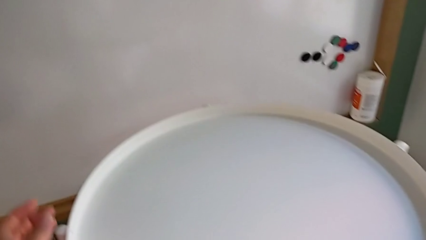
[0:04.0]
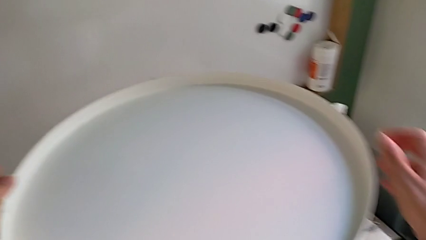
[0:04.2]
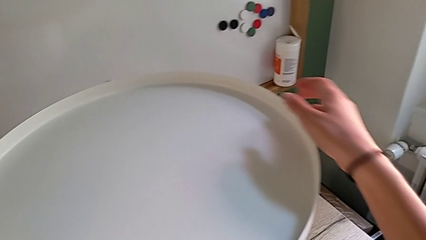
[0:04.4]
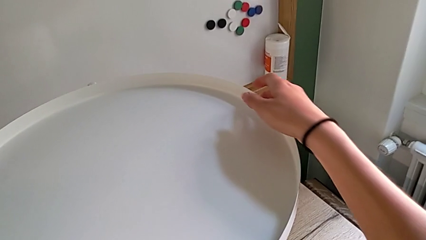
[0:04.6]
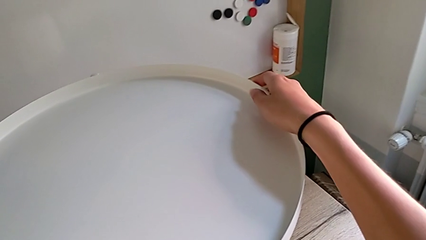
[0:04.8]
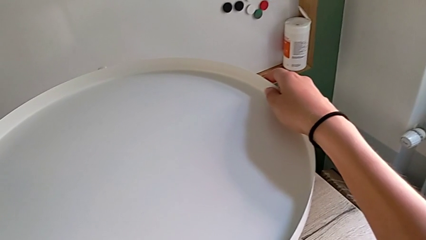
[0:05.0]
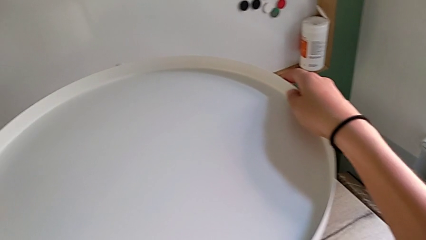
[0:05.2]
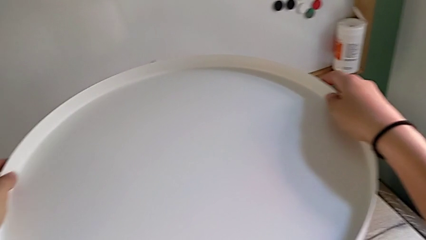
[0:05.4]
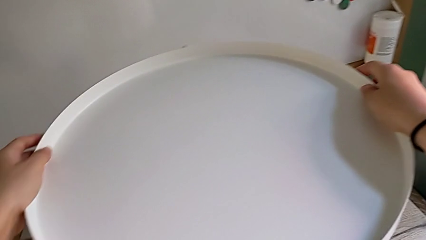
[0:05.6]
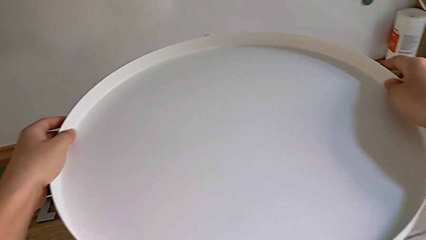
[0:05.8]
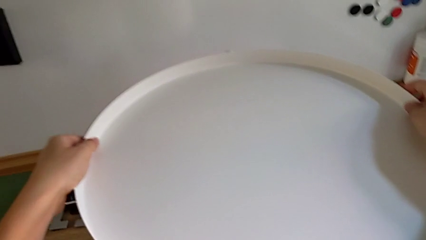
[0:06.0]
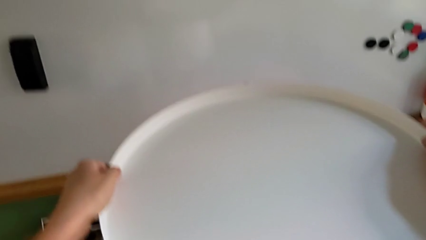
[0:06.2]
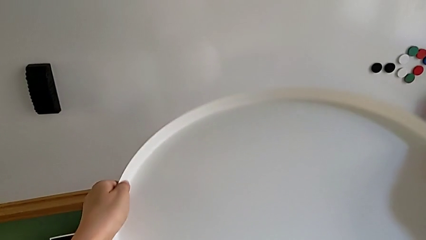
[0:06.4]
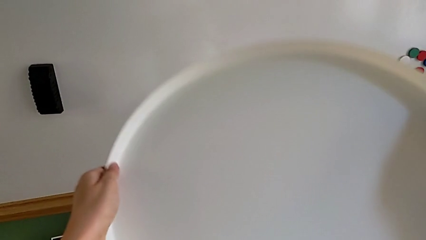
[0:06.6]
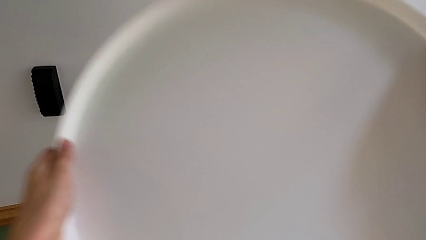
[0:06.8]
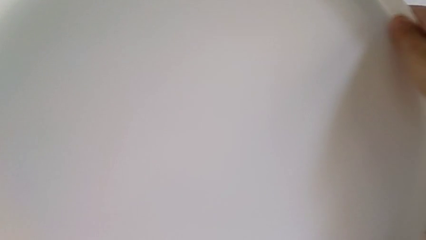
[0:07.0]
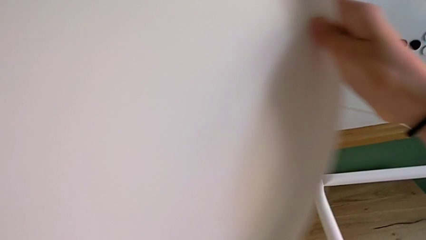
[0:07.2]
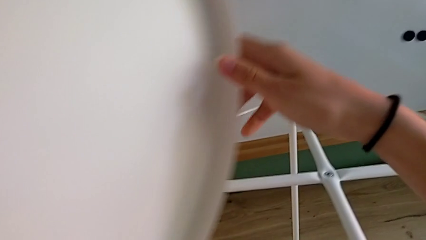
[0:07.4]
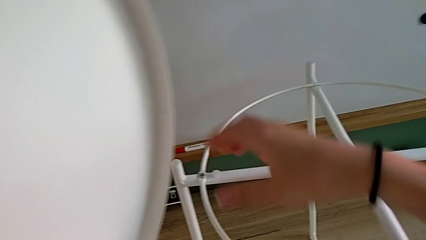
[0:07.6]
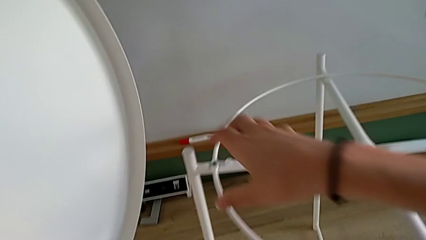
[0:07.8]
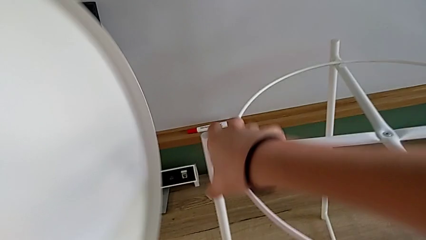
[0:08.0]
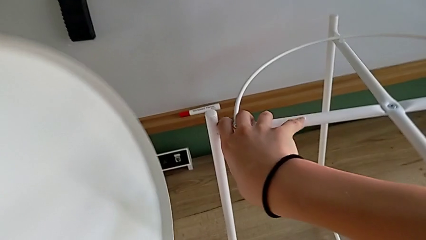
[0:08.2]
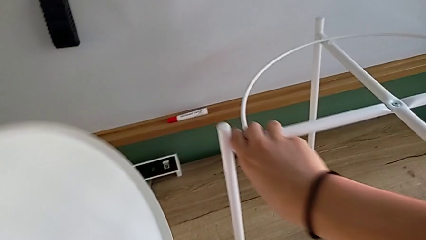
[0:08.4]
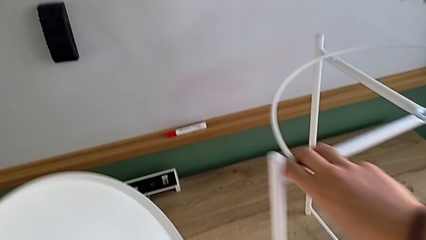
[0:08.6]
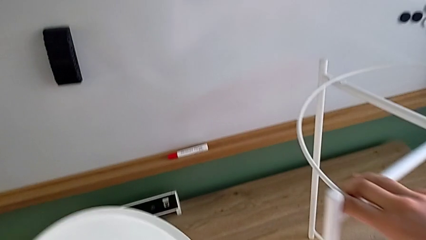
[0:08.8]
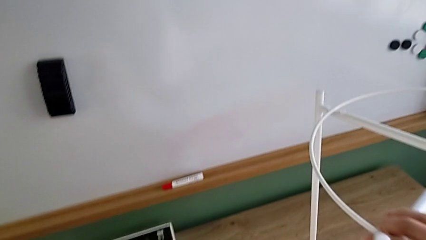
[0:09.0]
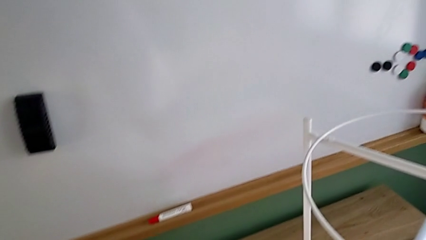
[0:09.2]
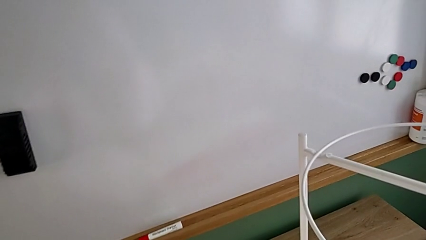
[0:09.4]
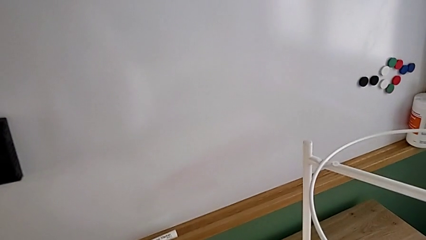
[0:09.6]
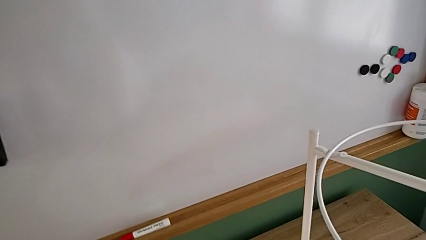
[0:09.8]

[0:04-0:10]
The camera wearer disassembles the tray. They approach the tray table, grab the top tray, disassemble it, grab it with the left hand, grab the leg with the right hand, place the top tray with the left hand and slide the tray table with the right hand.

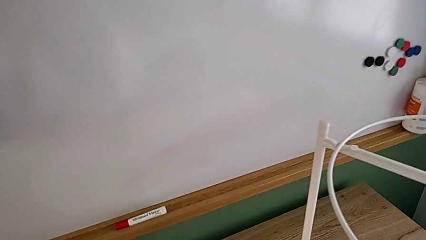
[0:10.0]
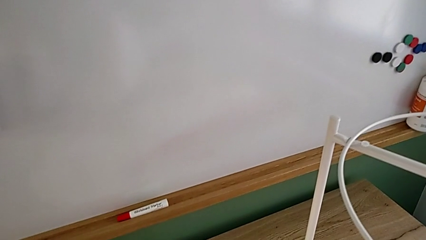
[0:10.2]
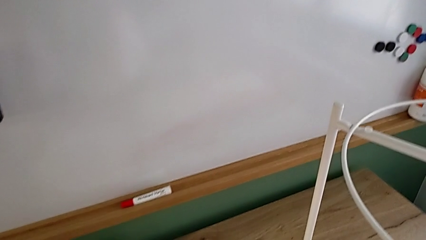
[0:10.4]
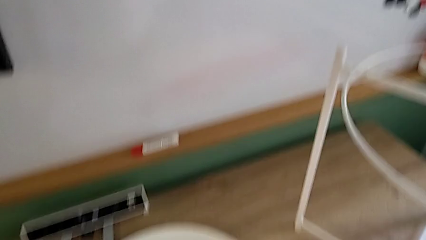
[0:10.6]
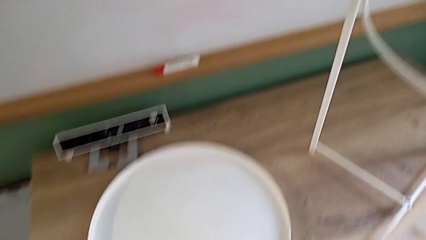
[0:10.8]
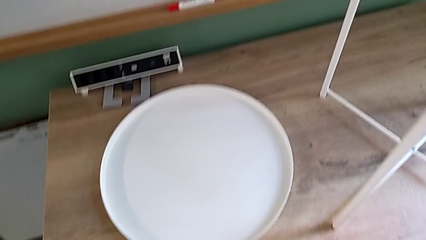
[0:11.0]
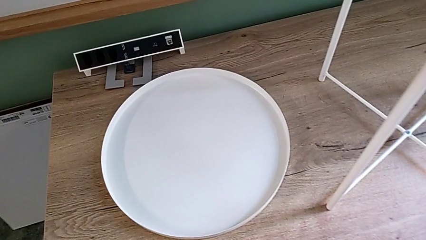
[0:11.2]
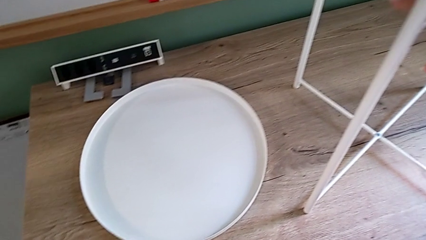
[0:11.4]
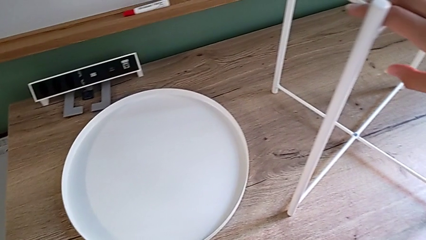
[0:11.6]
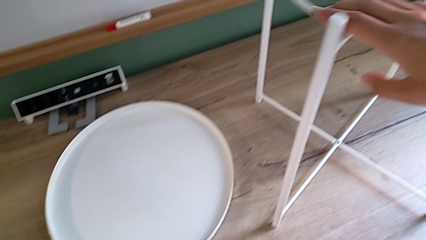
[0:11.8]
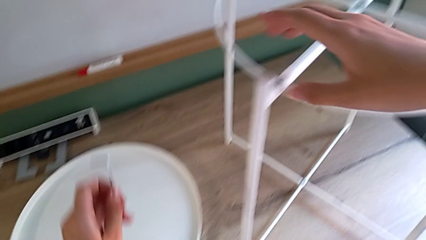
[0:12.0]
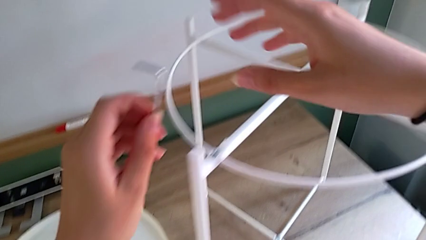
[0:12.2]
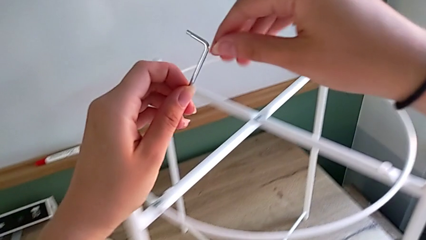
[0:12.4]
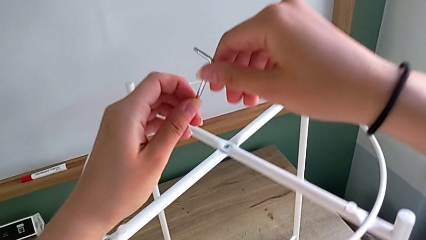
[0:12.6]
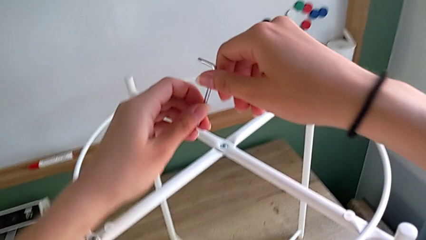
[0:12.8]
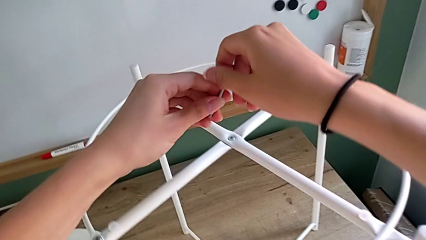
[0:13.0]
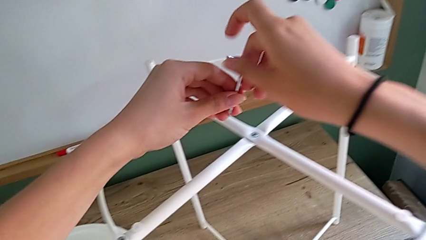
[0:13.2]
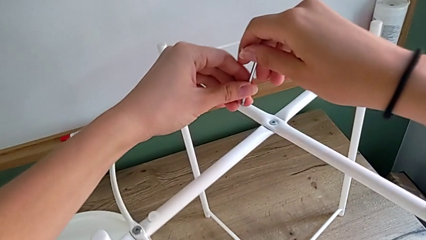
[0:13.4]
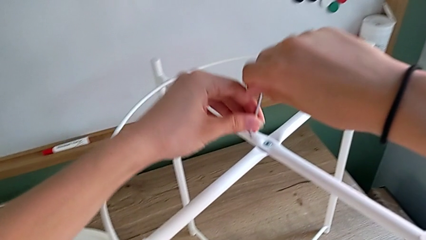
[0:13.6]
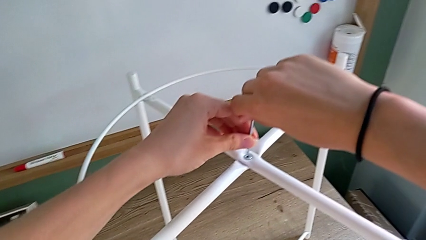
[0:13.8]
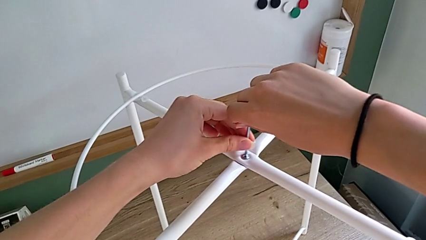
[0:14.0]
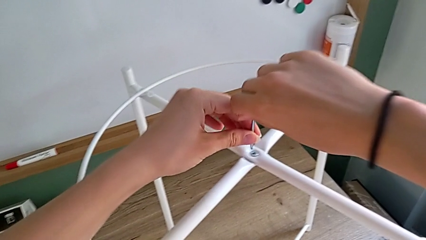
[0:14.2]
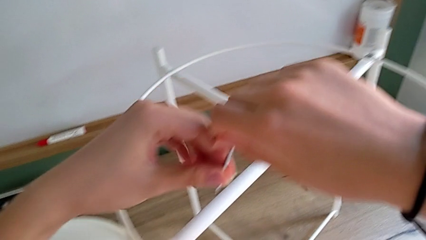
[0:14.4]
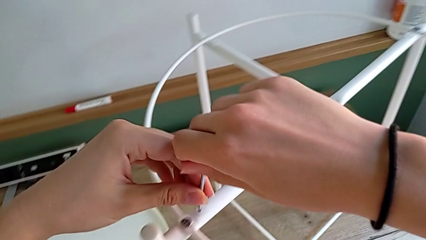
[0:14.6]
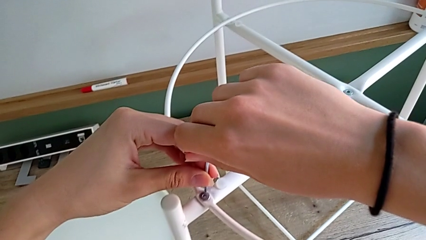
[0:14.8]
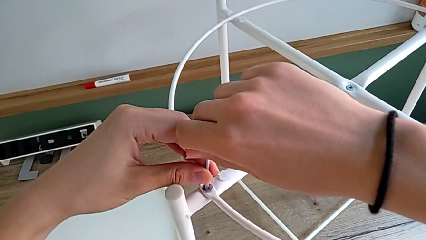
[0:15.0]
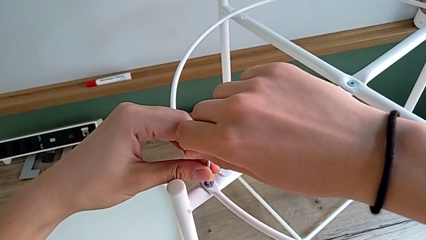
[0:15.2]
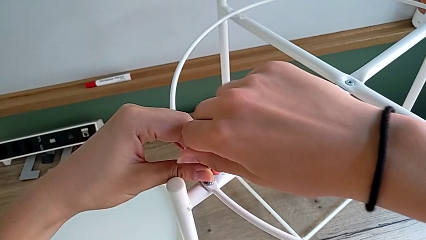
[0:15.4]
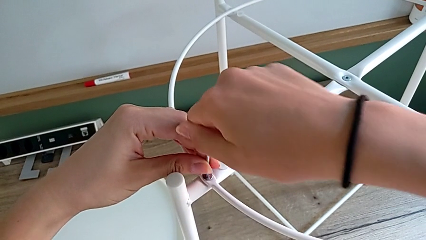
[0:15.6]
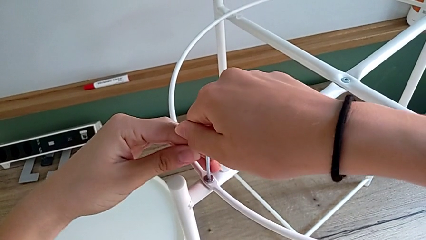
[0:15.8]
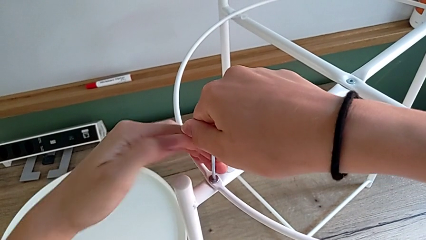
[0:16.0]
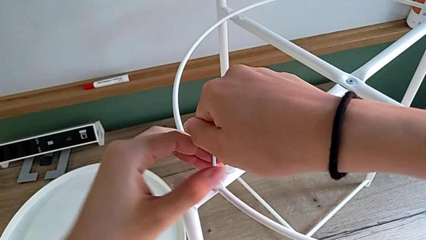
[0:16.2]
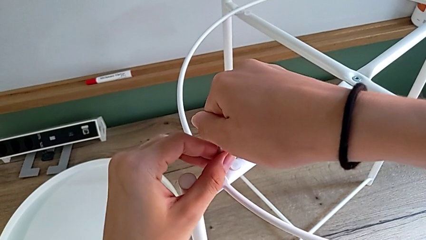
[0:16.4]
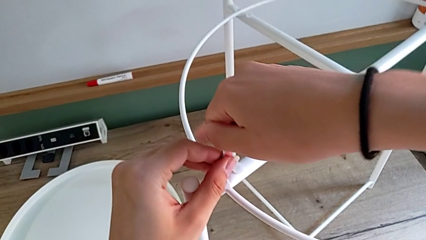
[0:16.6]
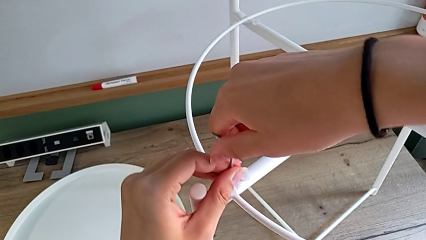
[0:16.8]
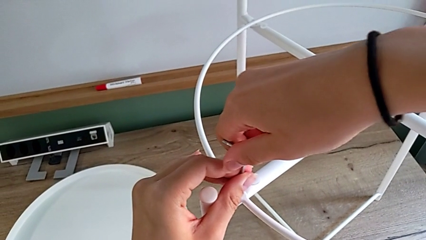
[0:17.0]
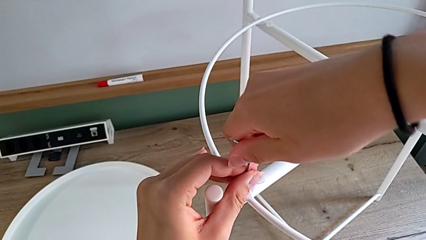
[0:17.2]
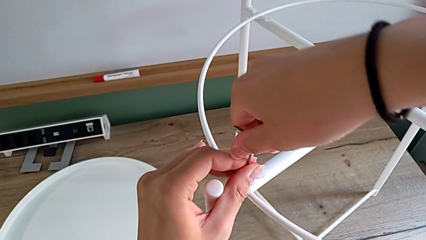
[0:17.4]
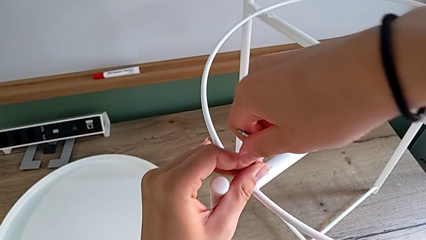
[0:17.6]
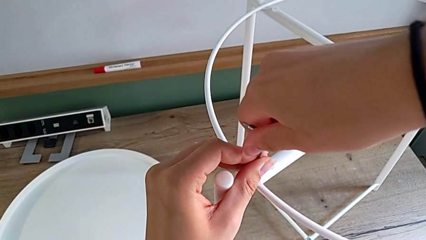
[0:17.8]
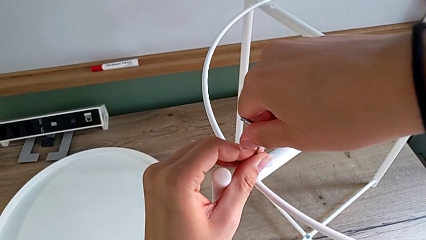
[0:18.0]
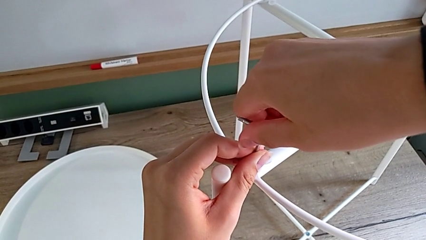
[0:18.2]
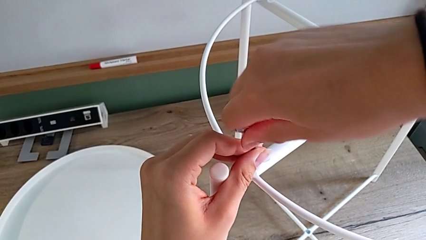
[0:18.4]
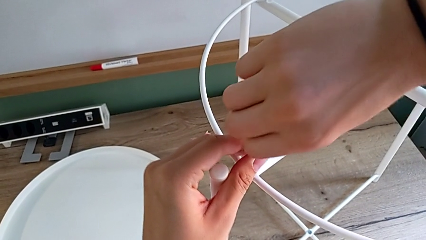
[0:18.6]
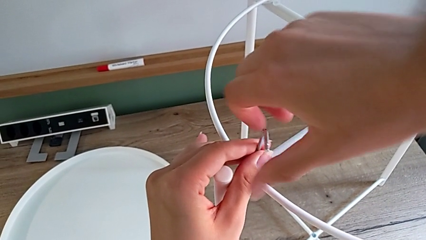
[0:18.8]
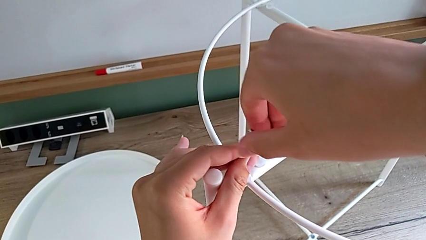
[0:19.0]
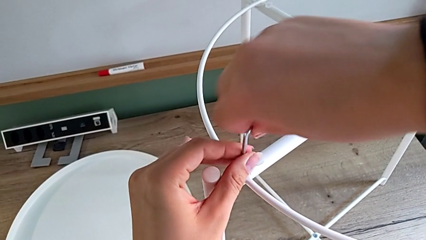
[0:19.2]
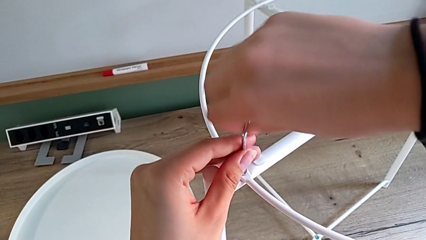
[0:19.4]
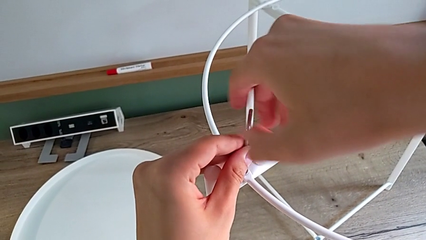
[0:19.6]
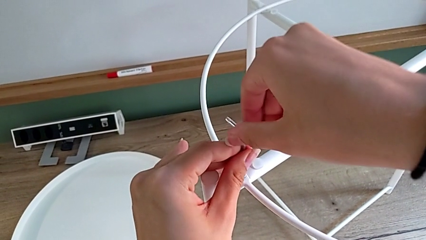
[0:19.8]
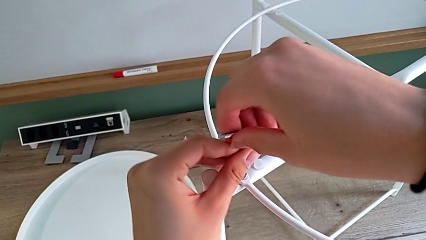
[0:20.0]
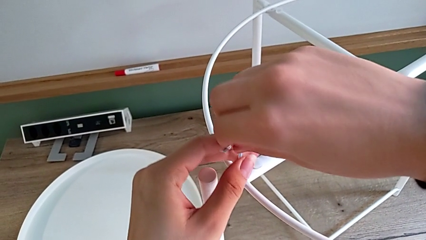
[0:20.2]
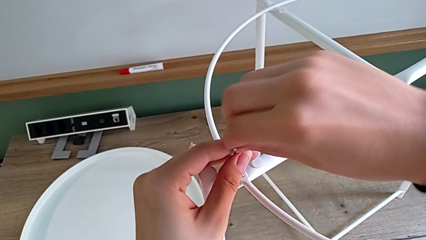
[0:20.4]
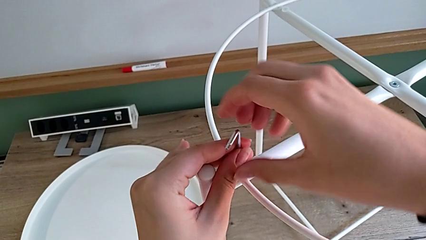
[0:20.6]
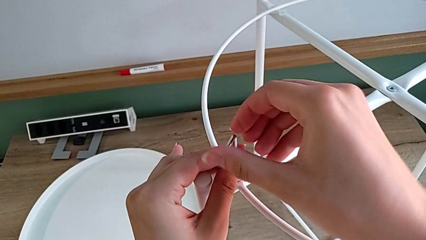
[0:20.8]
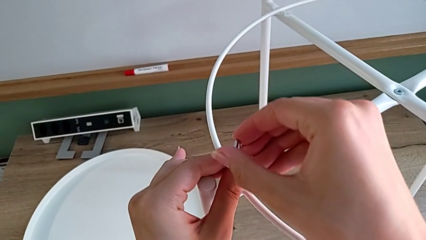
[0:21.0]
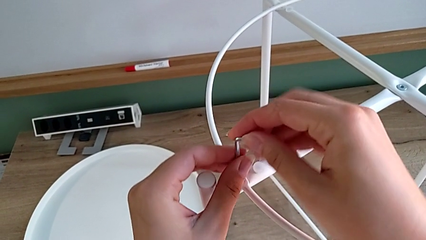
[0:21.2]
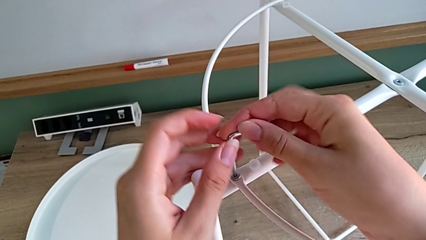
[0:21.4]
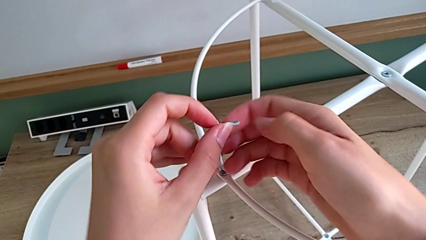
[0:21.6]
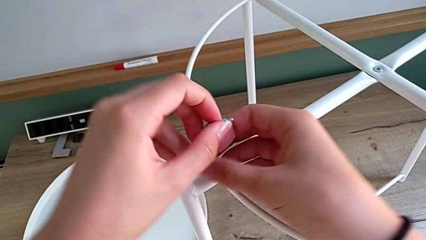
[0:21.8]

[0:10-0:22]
The camera wearer is disassembling the circle. They grab the Allen wrench, wrongly approach the incorrect hex socket head and insert the Allen wrench in the incorrect hex socket head, withdraw the Allen wrench, approach the hex socket head, insert the Allen wrench and unscrew the hex socket head with the right hand.
